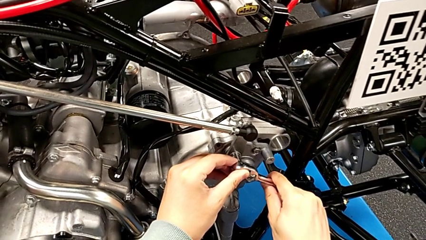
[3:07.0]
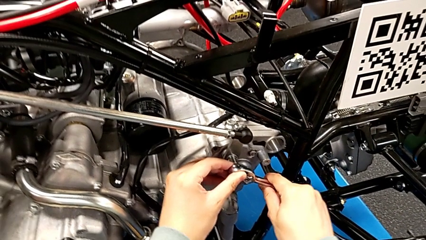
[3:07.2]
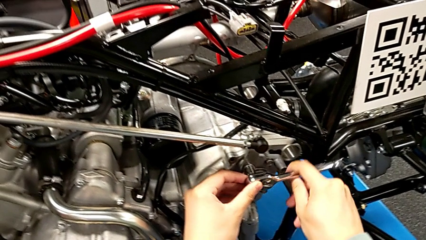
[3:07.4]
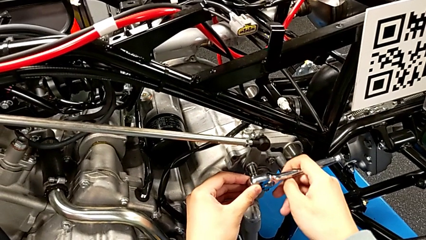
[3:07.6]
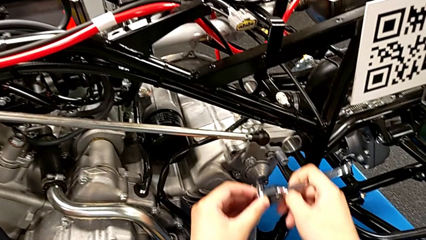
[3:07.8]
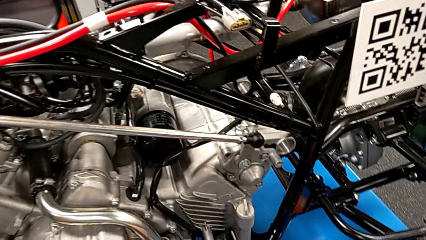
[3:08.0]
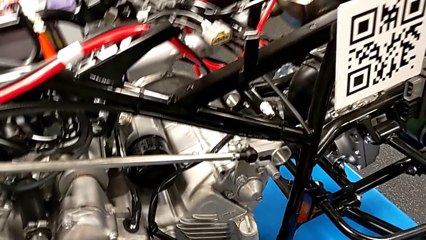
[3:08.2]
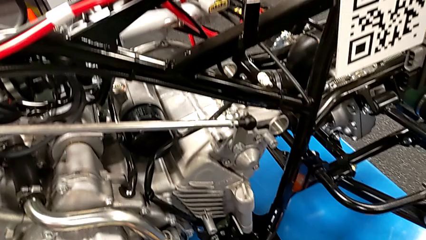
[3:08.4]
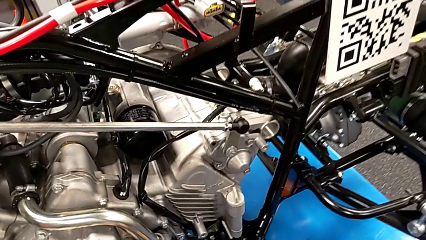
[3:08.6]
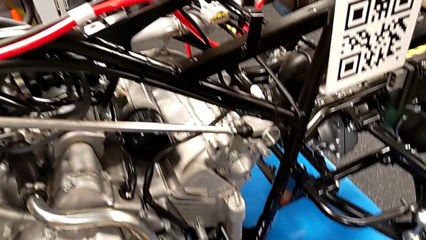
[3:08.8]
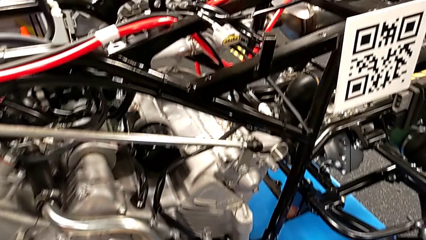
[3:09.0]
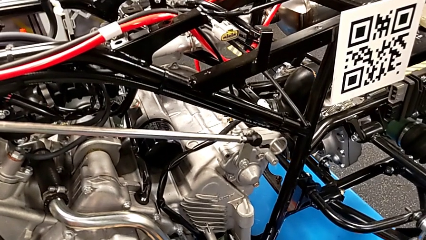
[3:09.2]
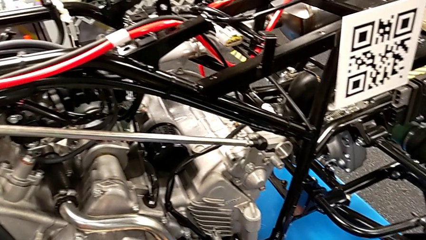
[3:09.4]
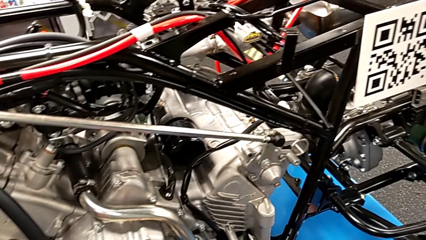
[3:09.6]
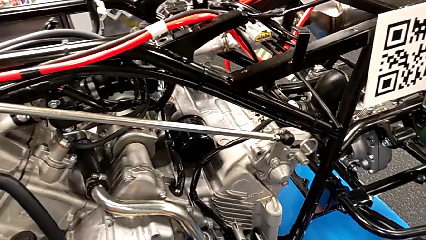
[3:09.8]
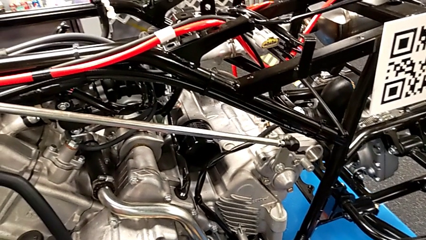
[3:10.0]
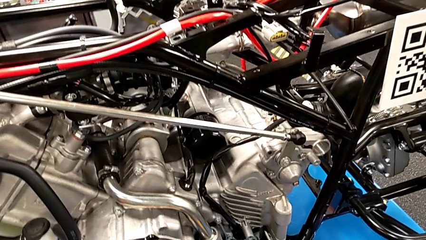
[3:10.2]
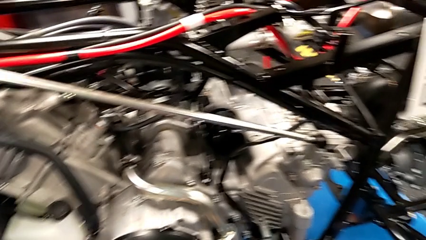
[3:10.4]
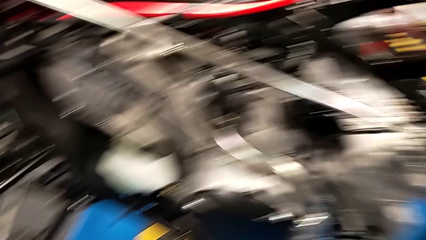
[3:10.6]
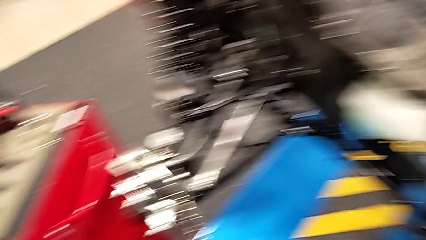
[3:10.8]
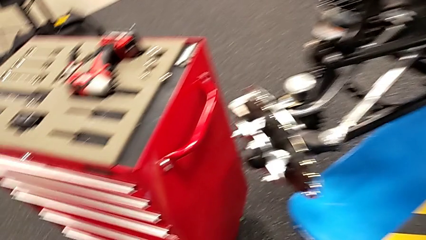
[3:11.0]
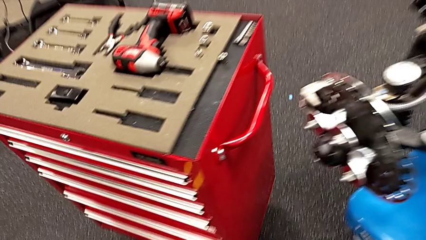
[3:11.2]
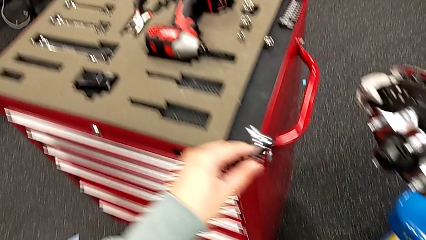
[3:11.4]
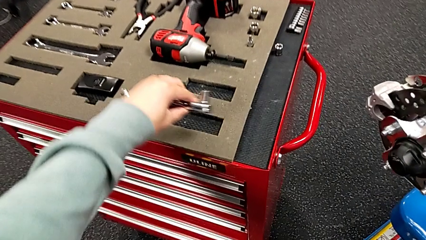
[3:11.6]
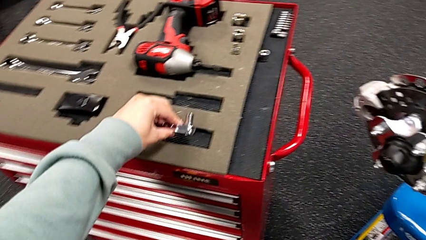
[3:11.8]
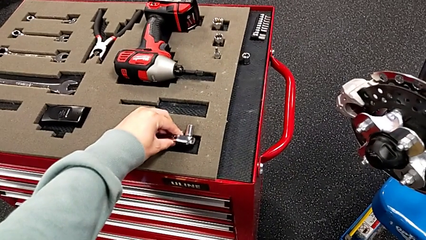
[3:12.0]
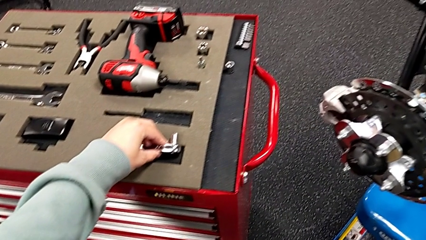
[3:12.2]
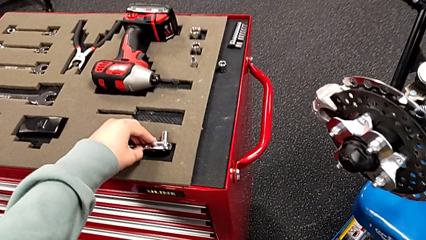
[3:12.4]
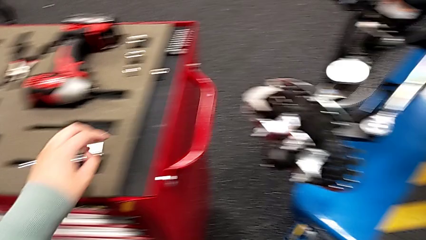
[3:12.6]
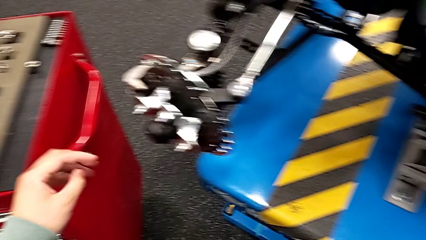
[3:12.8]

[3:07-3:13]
The camera wearer is screwing the bolt. They withdraw the ratchet and place it.

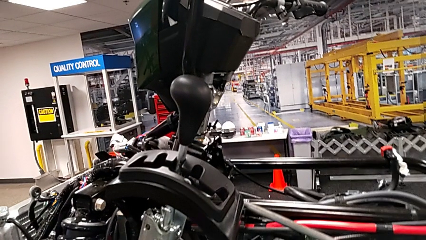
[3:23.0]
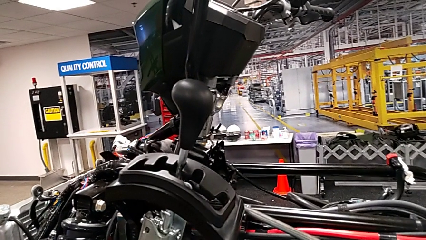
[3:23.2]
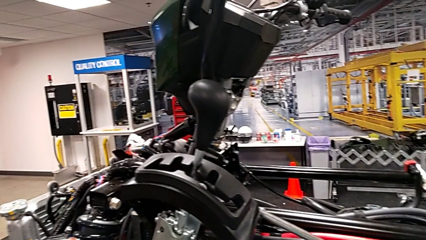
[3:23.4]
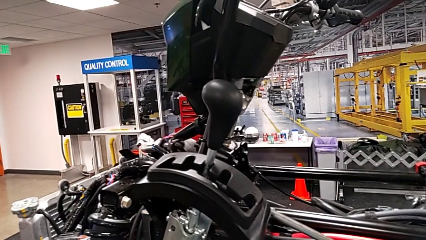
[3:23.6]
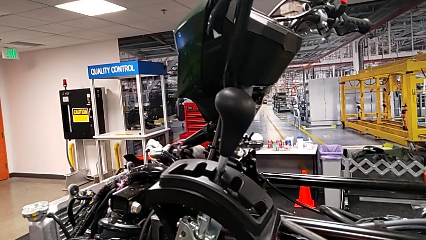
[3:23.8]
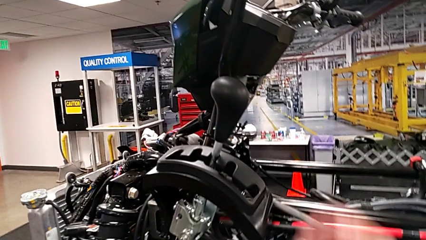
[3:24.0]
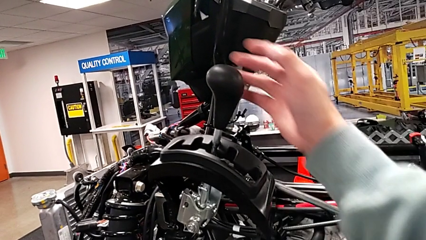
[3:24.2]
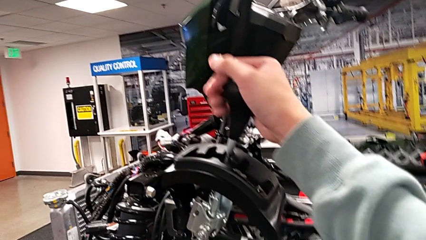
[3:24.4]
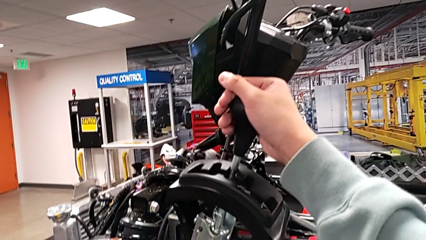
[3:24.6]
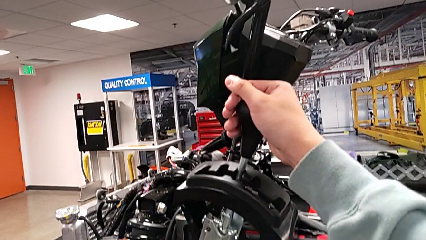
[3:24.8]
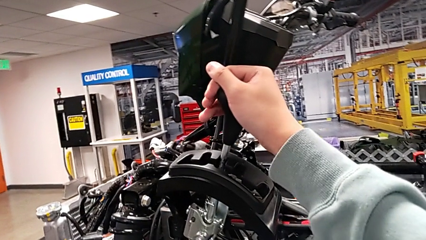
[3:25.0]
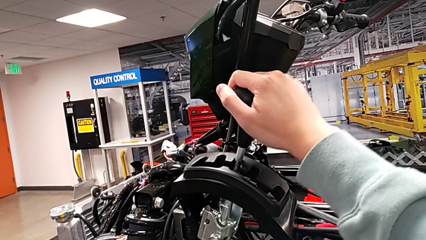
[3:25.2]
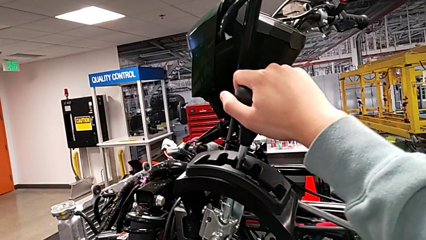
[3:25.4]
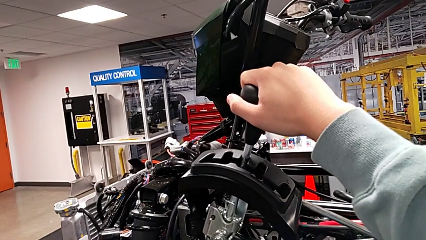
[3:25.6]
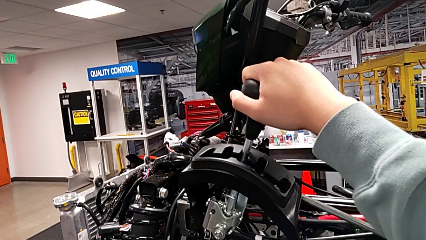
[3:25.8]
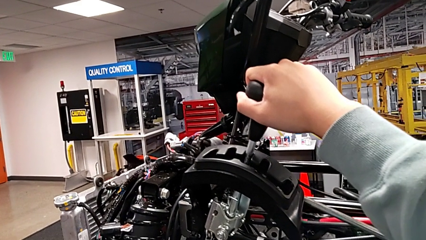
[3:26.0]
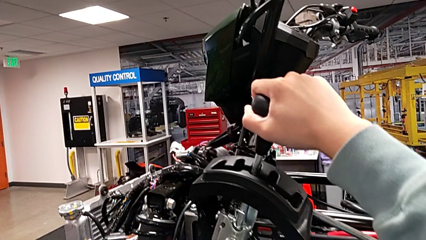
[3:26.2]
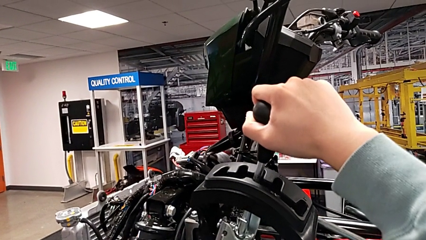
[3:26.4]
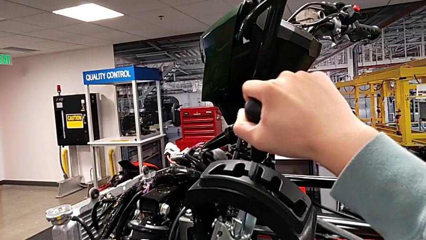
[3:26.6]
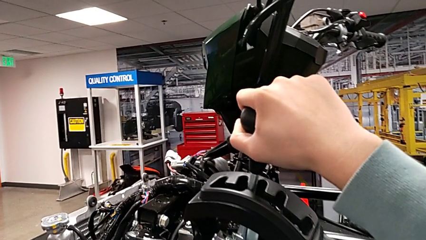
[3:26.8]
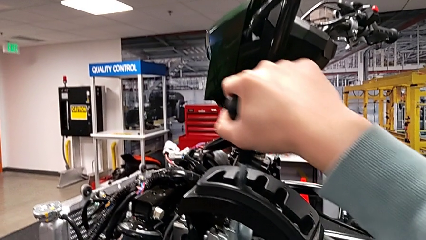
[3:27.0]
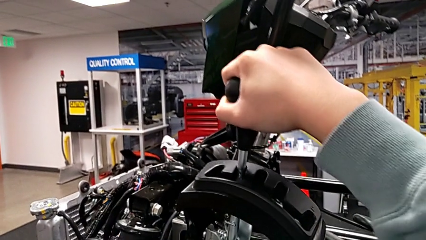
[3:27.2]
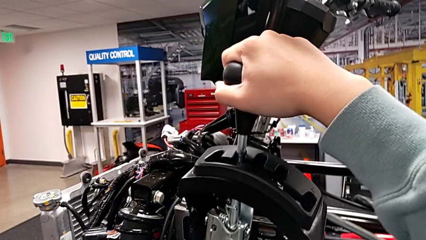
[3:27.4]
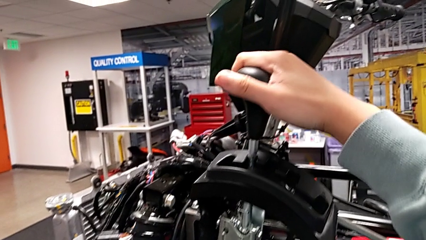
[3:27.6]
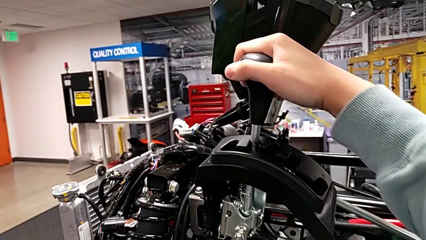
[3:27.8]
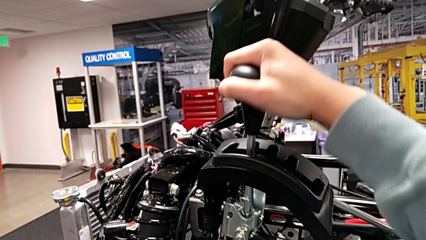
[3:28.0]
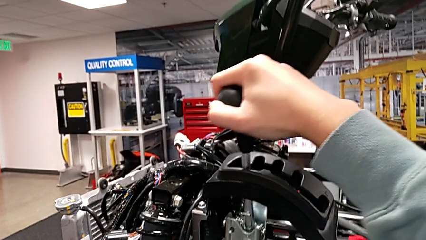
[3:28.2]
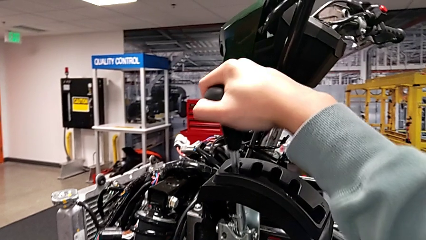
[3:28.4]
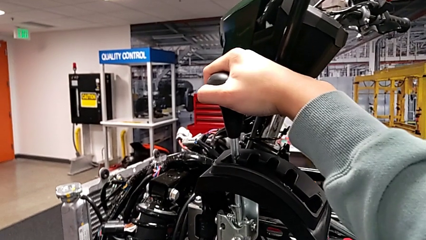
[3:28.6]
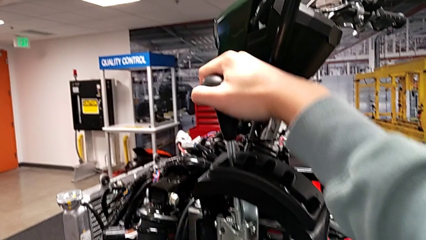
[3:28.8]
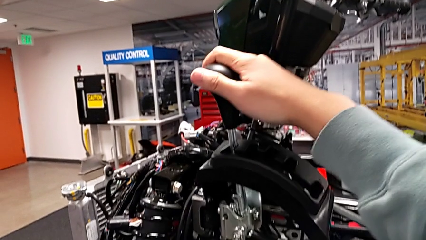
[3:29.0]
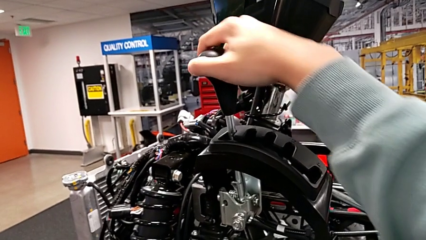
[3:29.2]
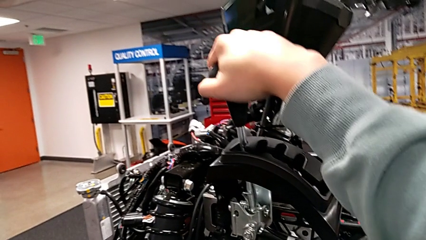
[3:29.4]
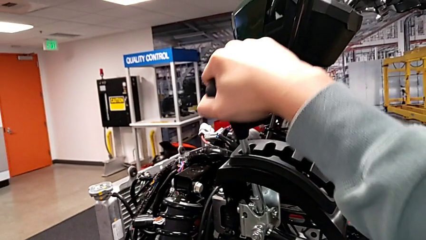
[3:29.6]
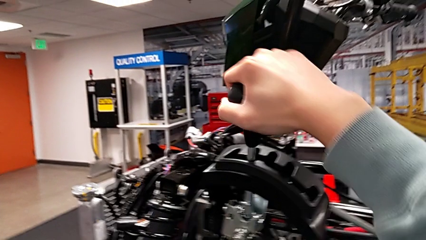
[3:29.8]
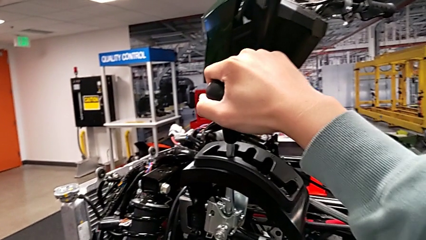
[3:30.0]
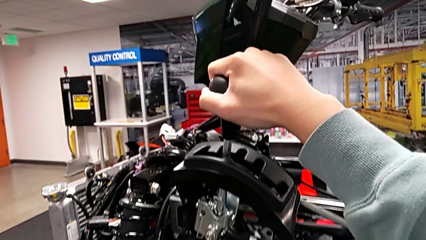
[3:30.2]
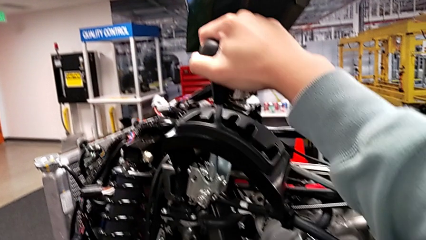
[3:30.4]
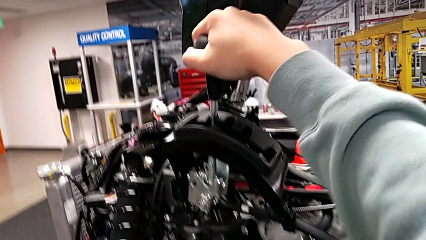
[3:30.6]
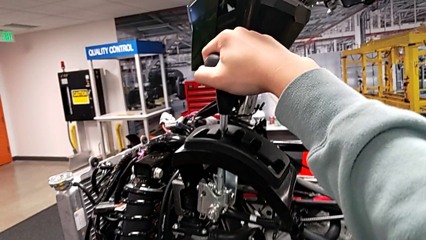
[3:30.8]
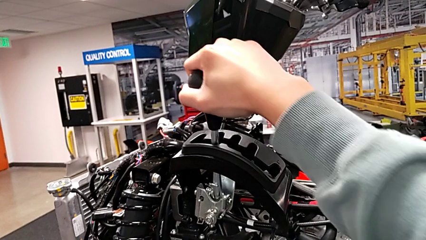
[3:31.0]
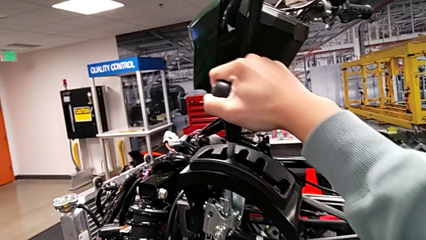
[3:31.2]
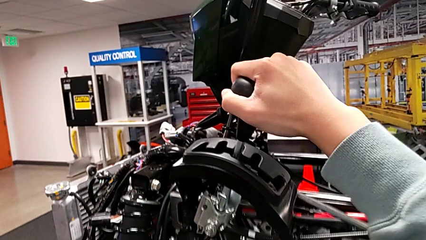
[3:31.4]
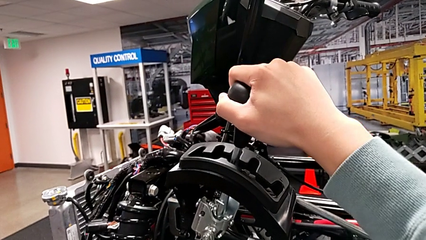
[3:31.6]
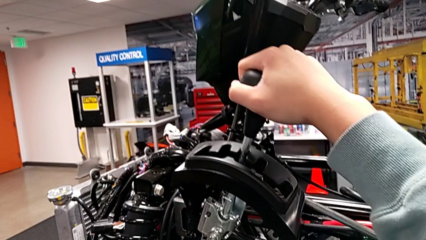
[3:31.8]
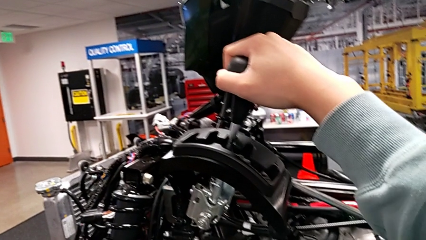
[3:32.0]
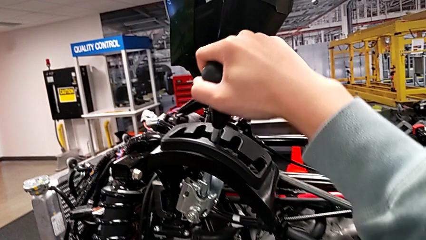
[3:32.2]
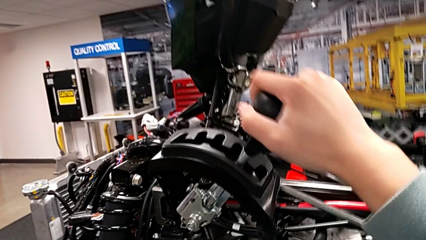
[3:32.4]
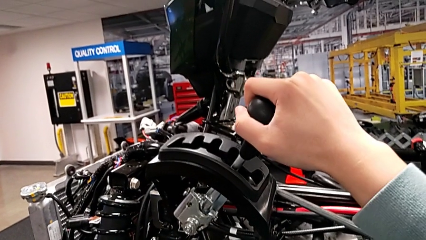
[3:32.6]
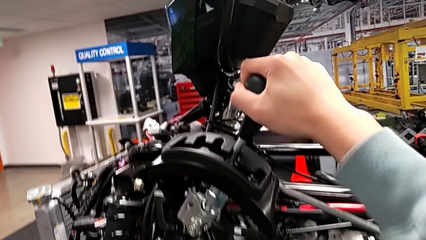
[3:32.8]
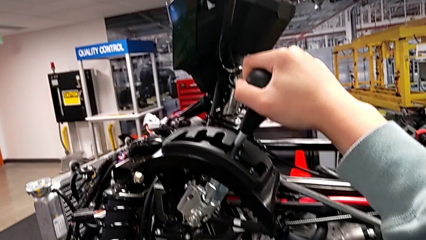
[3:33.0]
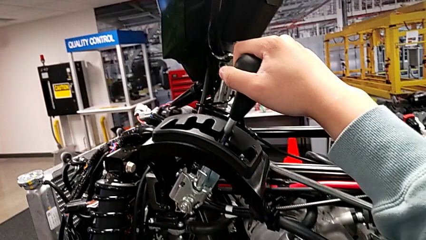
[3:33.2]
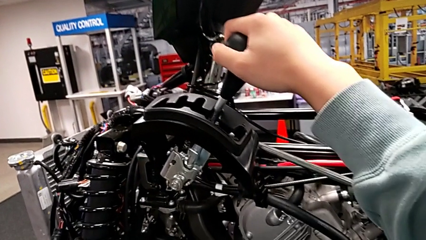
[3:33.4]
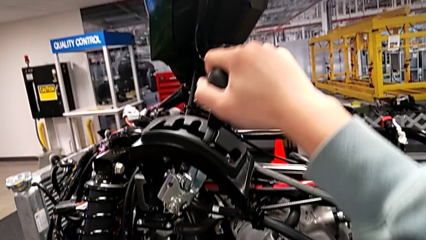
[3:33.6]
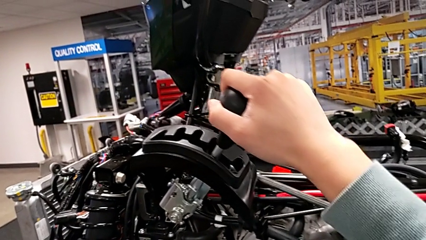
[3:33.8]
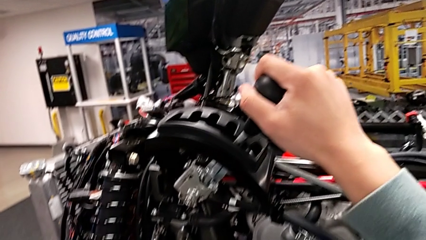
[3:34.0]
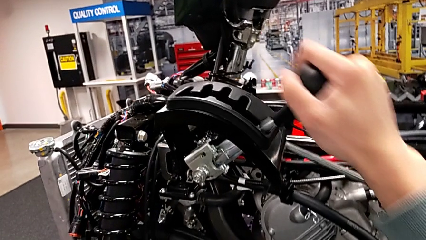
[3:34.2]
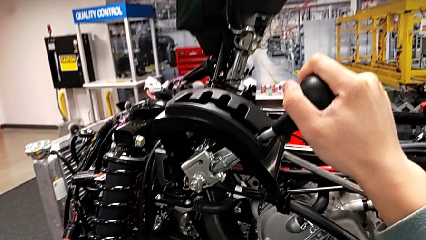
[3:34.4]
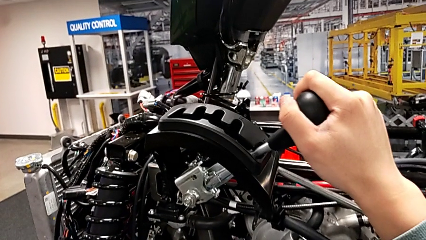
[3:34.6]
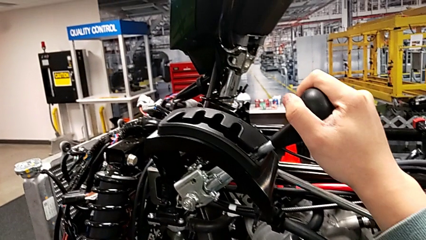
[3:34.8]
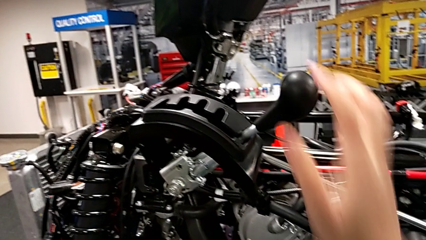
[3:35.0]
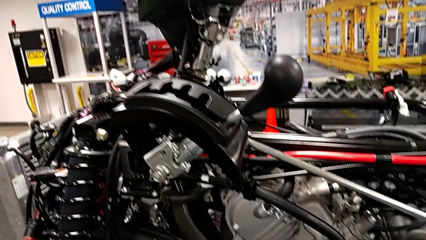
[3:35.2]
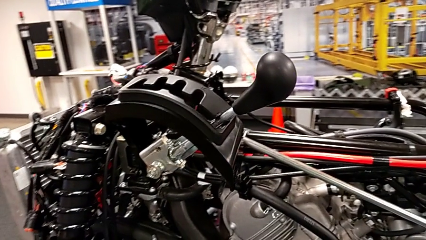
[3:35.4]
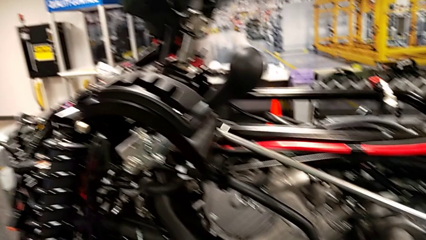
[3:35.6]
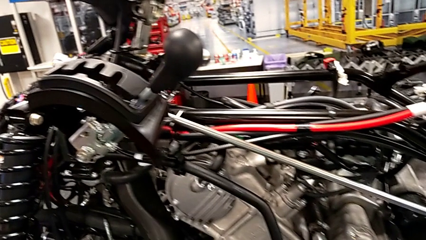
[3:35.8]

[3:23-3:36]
The camera wearer shifts the lever. They grab the lever and shift it.
